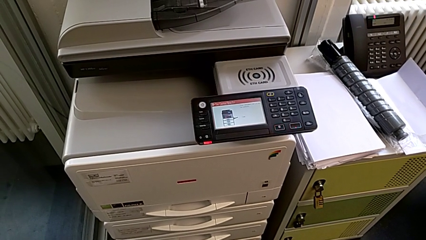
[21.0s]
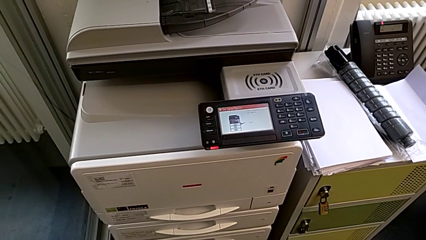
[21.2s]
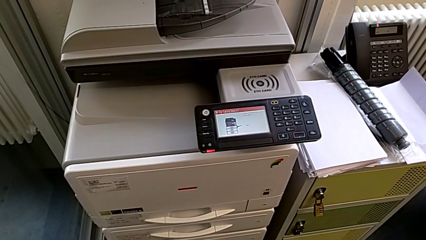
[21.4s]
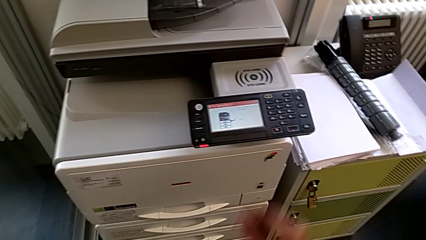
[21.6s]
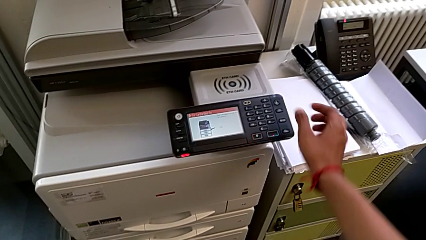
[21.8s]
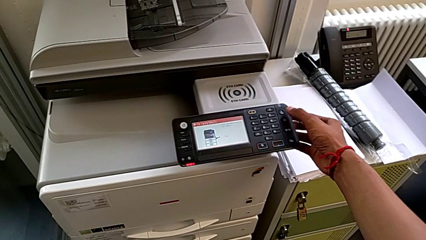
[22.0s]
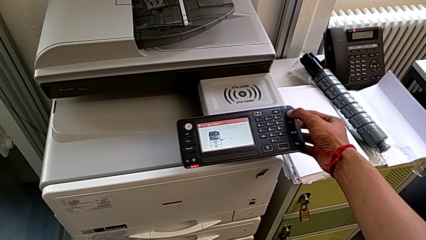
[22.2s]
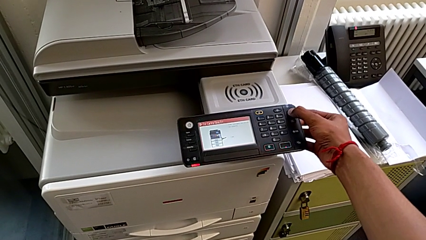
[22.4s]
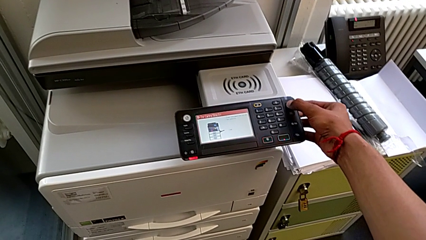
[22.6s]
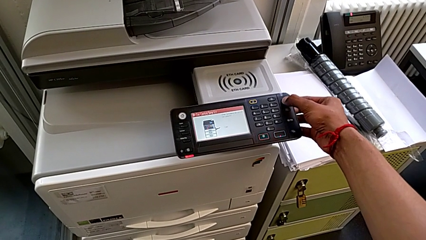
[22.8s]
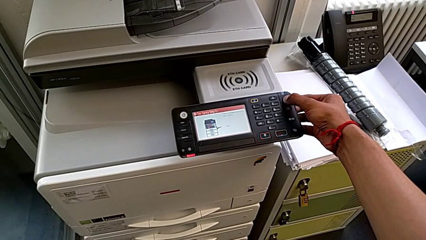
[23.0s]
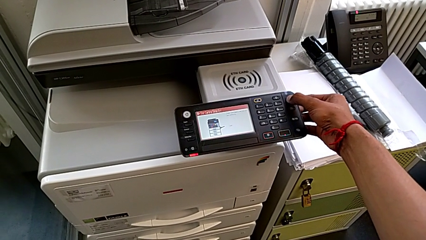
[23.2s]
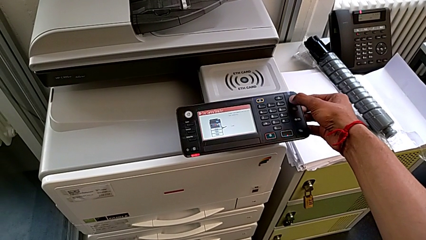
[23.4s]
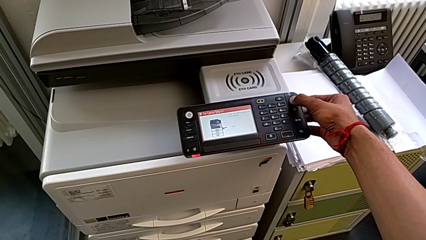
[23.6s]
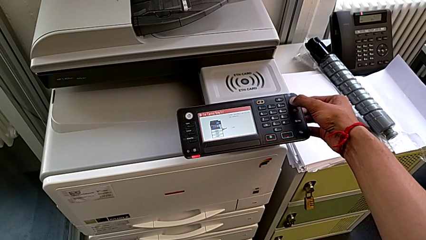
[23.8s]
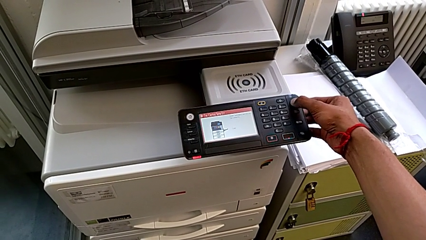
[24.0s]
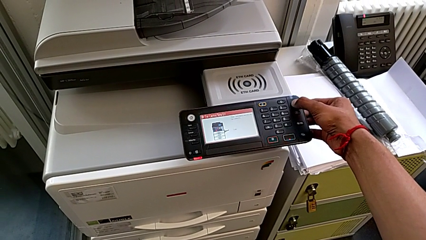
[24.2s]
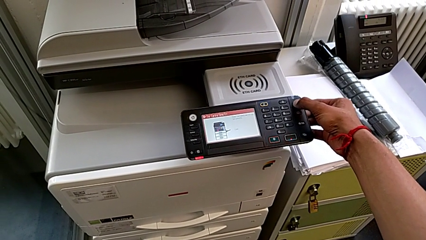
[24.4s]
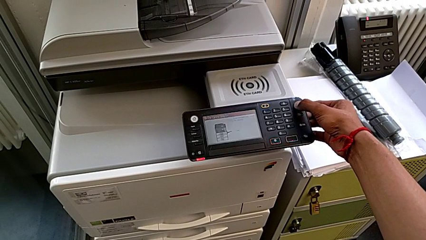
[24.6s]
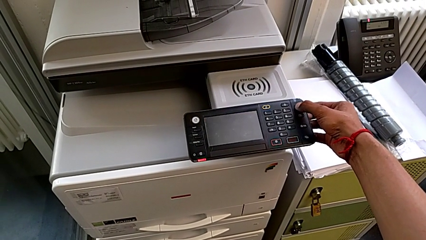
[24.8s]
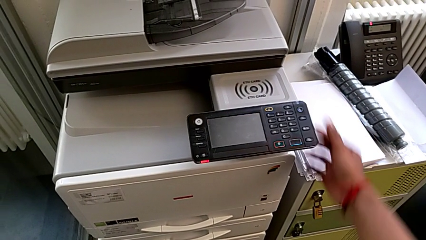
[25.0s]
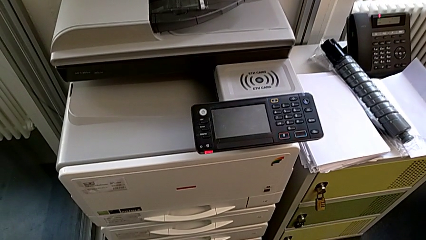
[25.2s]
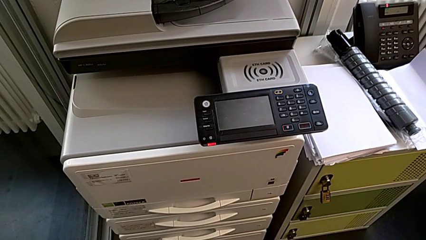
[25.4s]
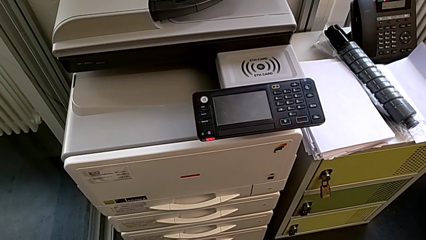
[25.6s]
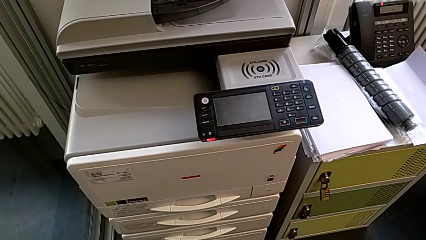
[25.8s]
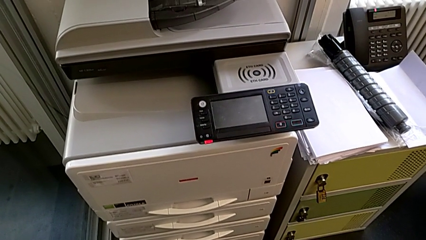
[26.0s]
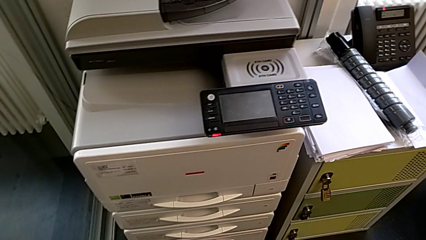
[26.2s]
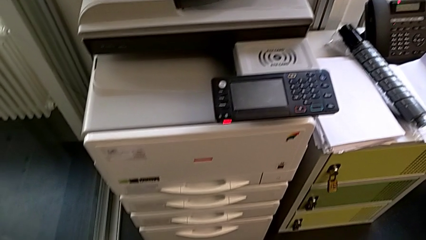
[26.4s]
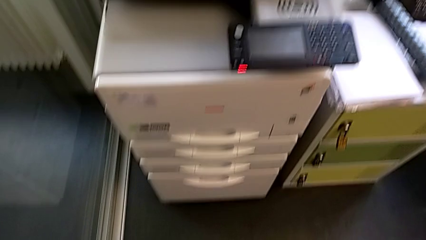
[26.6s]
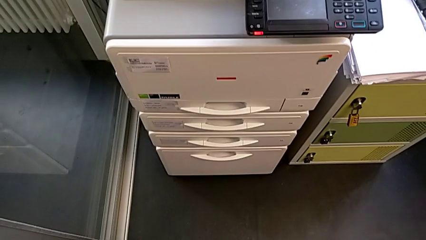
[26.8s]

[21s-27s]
The camera wearer turns off the printer. They press the moon button.

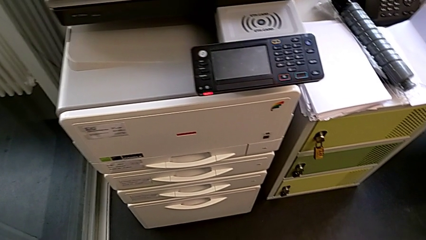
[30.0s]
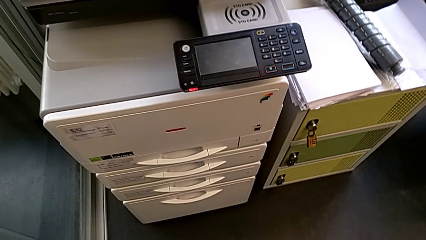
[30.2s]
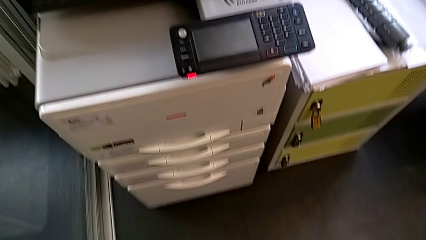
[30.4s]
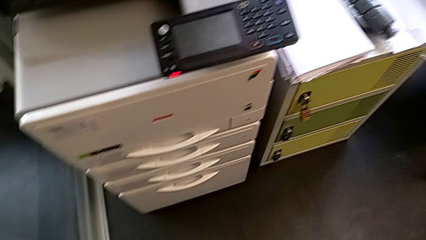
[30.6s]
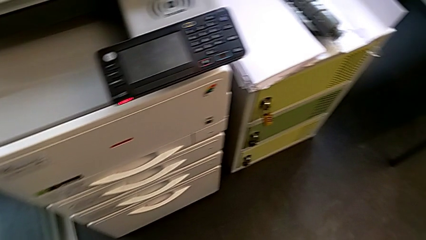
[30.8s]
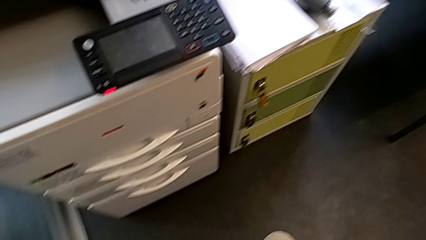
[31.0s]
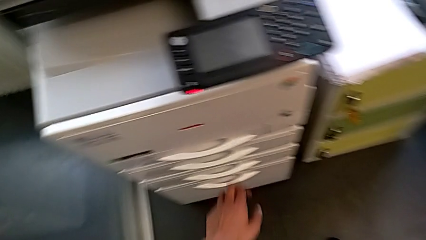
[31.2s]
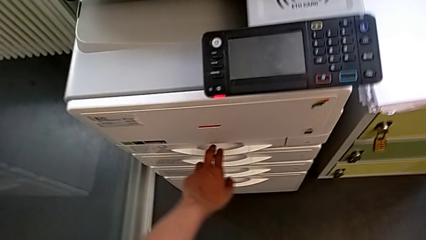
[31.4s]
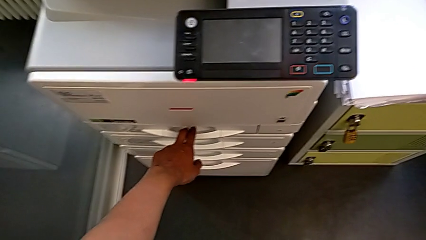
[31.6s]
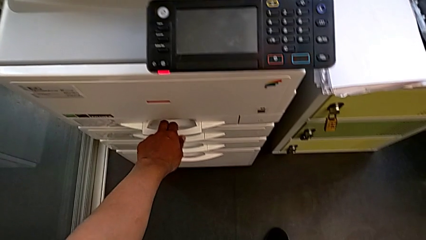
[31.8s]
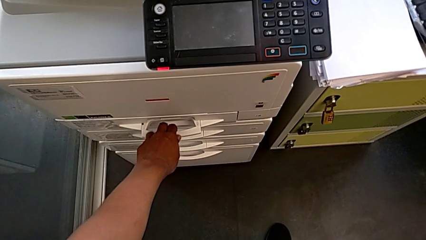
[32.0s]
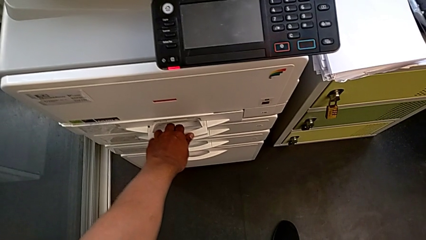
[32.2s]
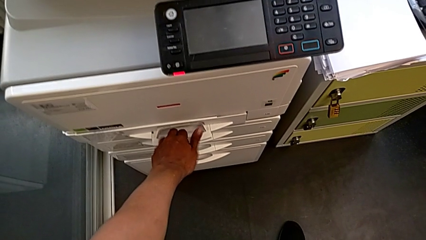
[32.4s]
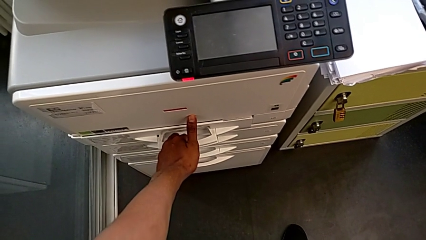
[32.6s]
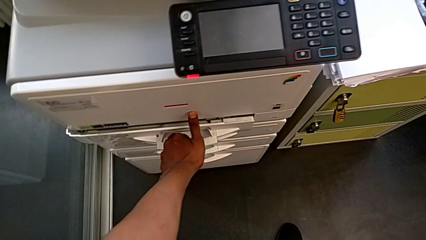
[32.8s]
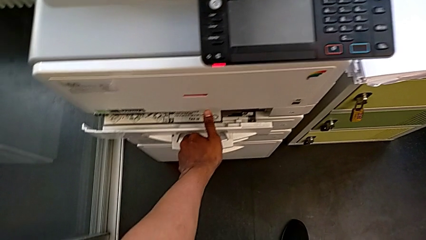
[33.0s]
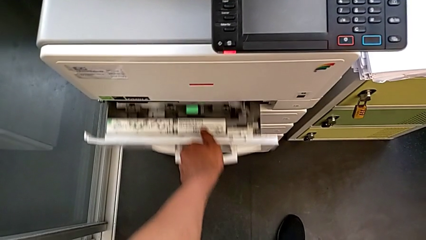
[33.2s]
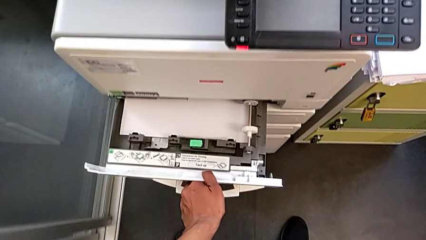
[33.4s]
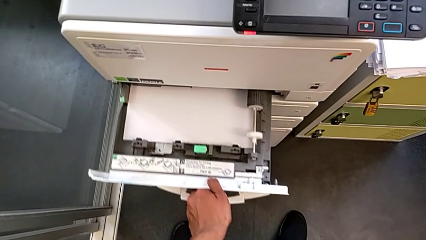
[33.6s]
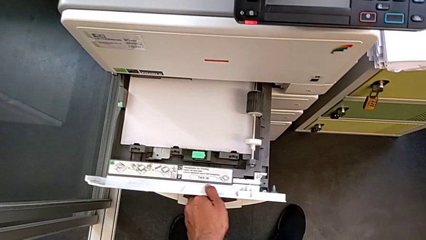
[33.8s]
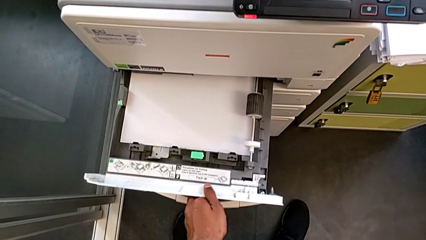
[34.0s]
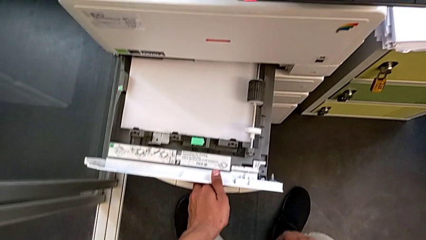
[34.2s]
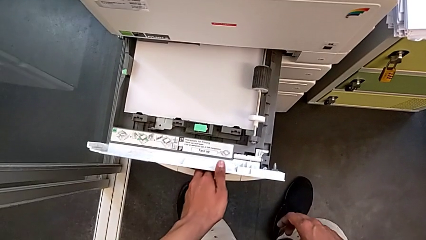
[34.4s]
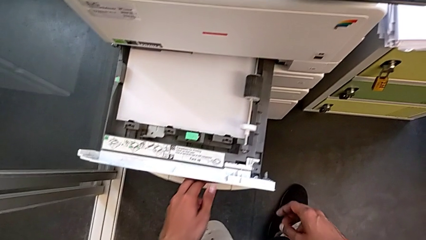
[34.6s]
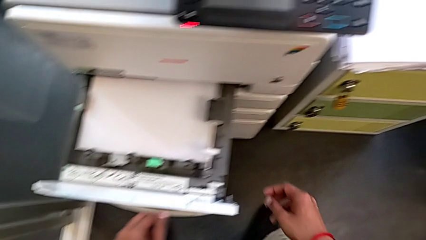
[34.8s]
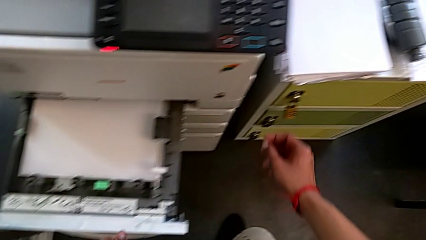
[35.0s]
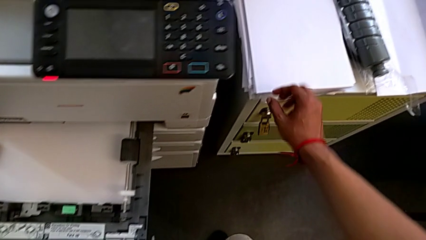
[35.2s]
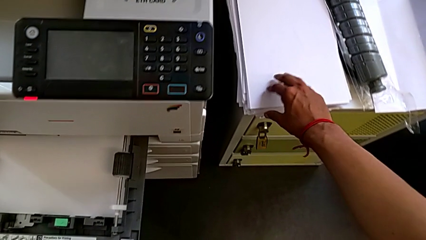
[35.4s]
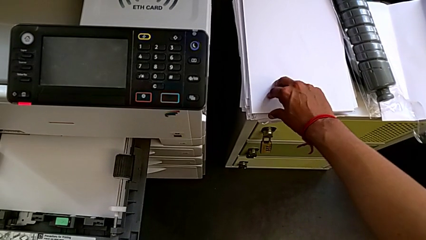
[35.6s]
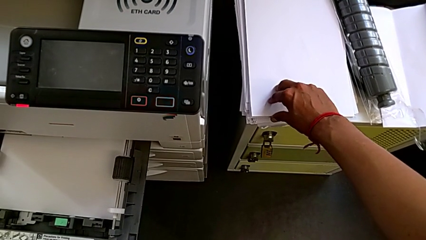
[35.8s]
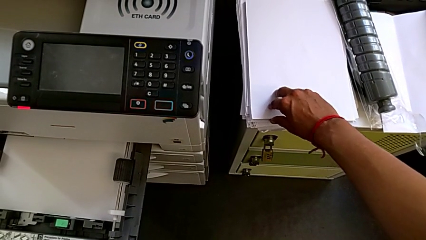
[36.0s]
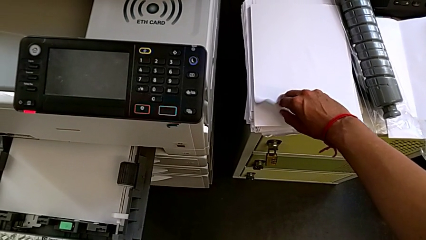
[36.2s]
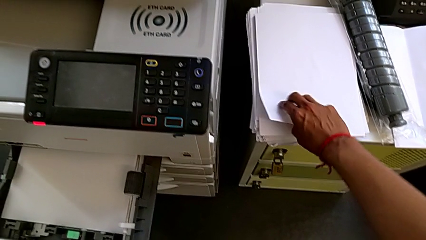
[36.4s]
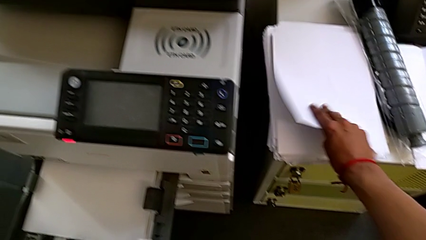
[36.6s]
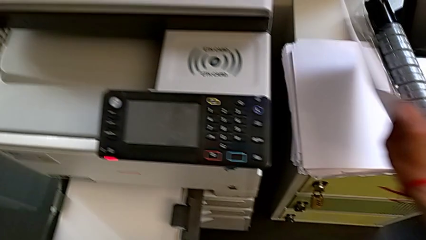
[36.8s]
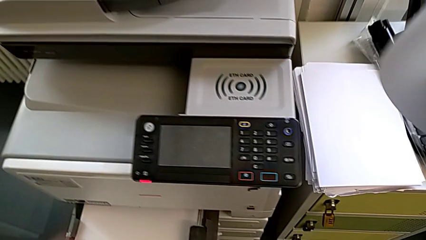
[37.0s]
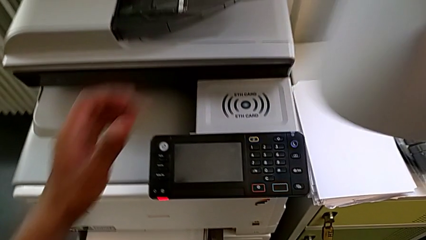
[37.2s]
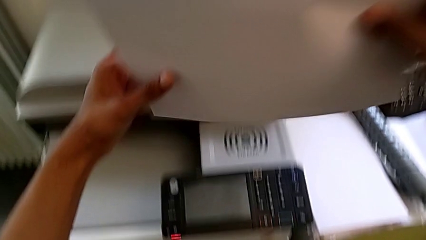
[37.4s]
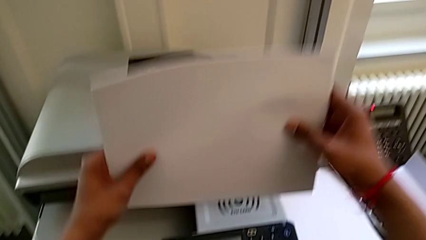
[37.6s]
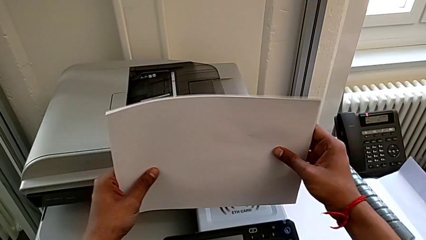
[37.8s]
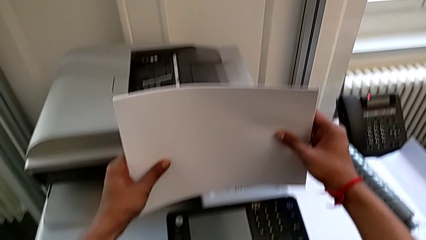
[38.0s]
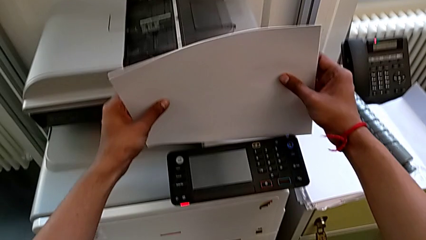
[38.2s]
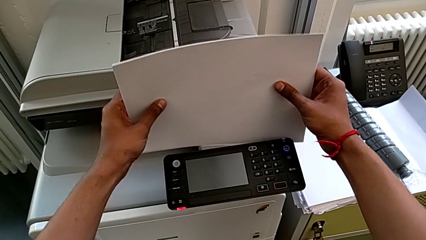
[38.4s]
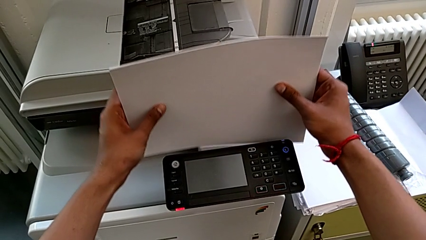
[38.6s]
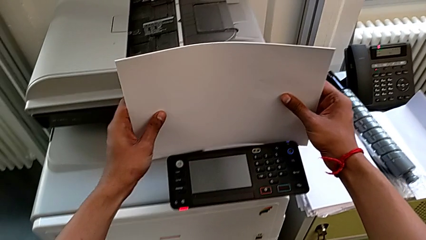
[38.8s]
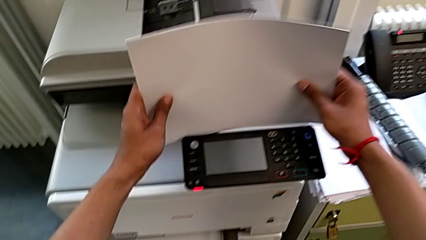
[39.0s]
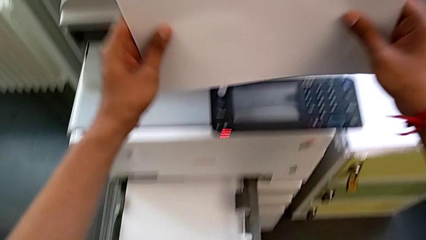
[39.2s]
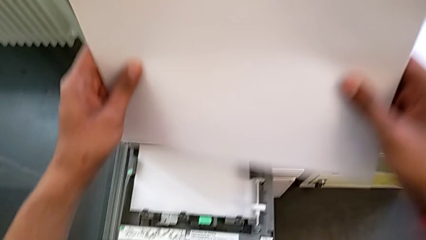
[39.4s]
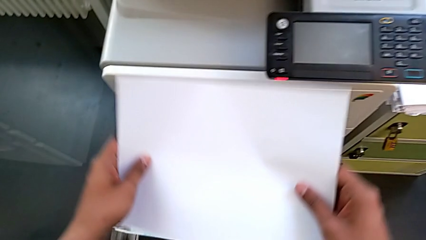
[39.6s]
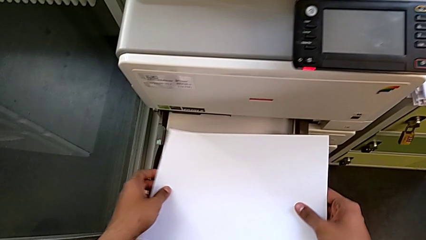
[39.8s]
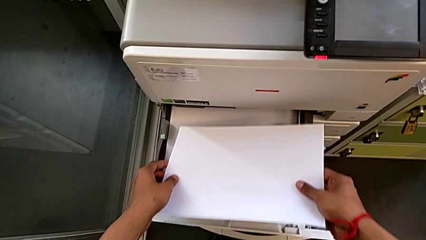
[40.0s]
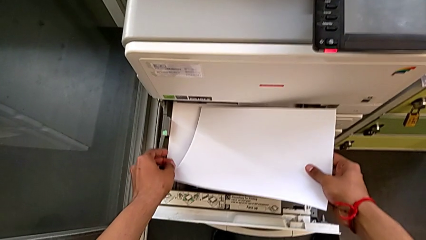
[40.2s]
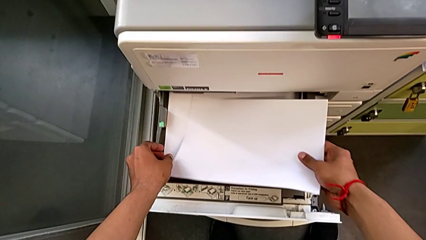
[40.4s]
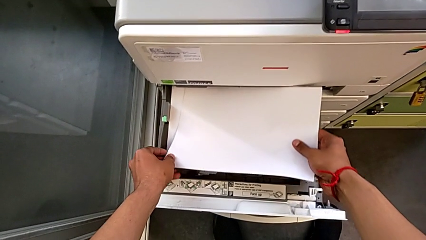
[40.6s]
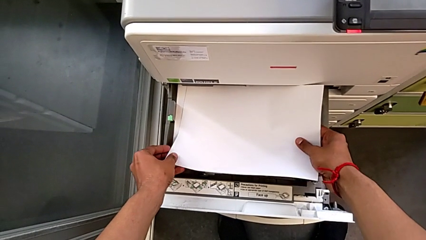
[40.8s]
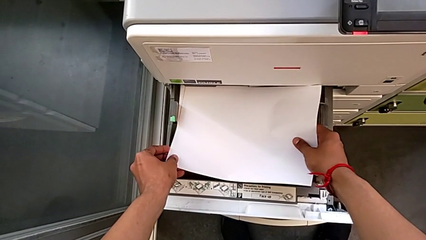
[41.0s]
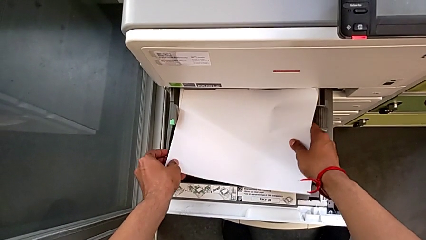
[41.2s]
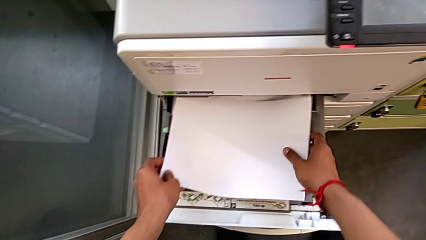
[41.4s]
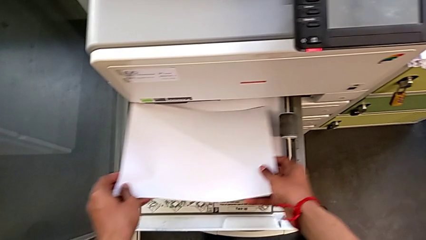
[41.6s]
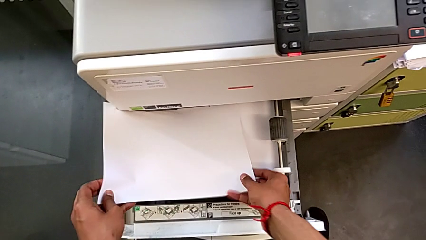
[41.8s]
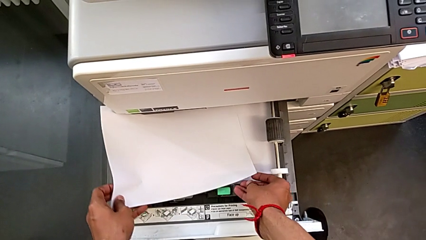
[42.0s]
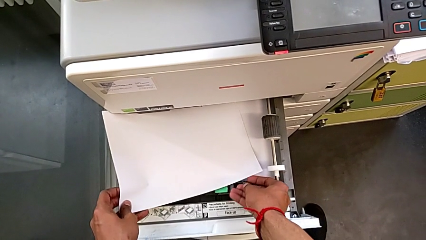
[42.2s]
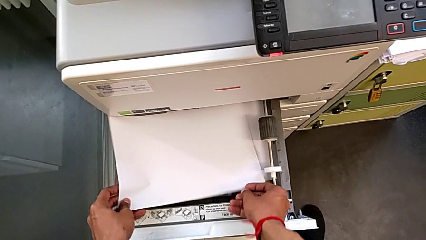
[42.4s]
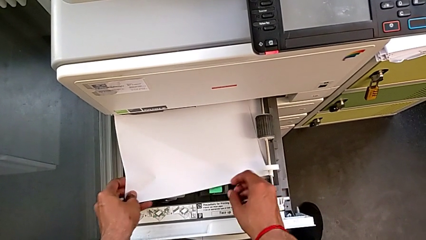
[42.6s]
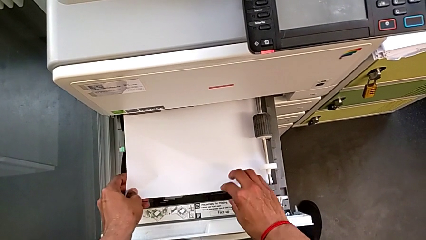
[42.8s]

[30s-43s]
The camera wearer is loading the paper stack into the paper tray. They pull the first paper tray, grab the white paper stack, stack it and begin to load it.
